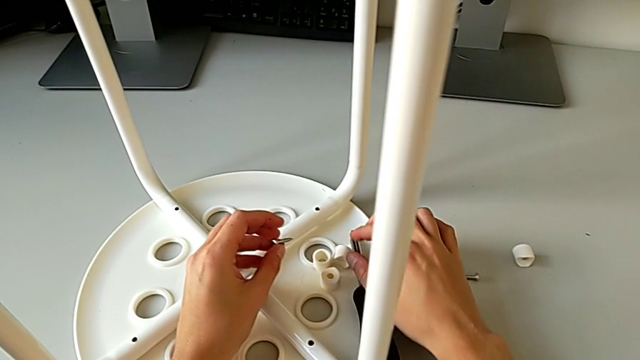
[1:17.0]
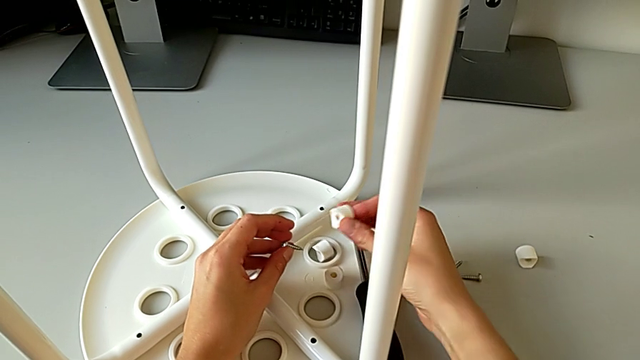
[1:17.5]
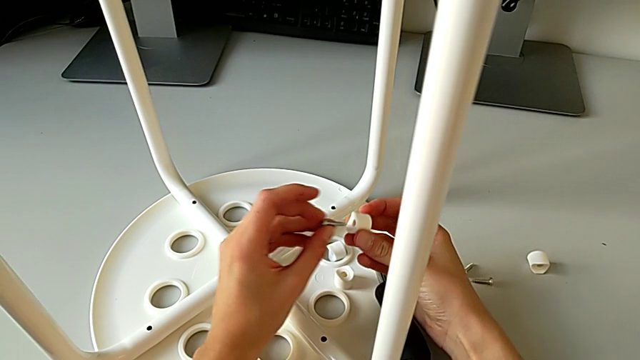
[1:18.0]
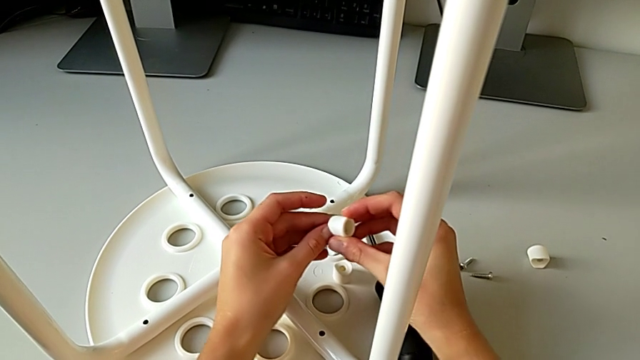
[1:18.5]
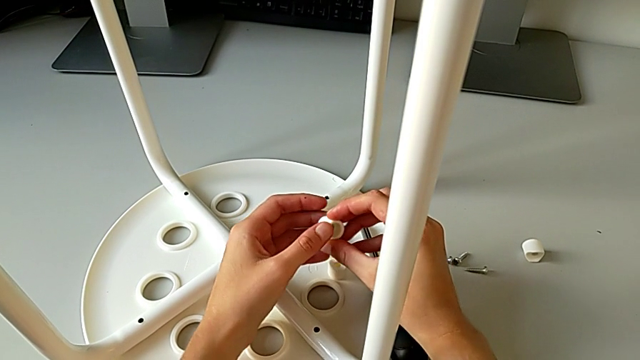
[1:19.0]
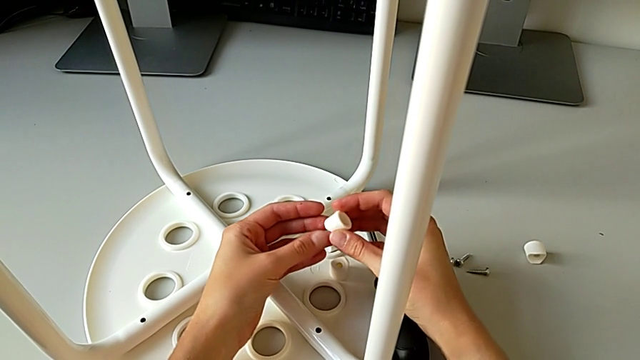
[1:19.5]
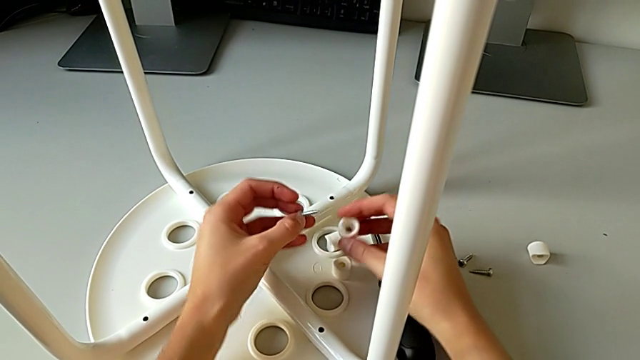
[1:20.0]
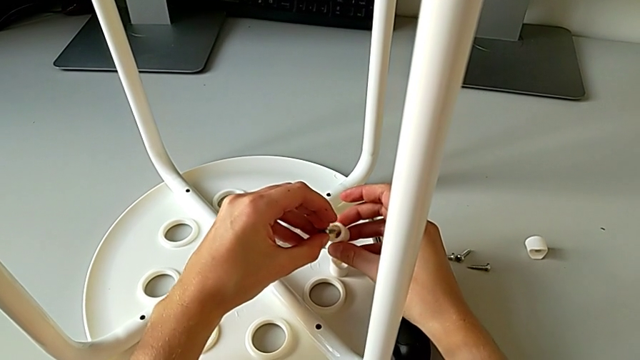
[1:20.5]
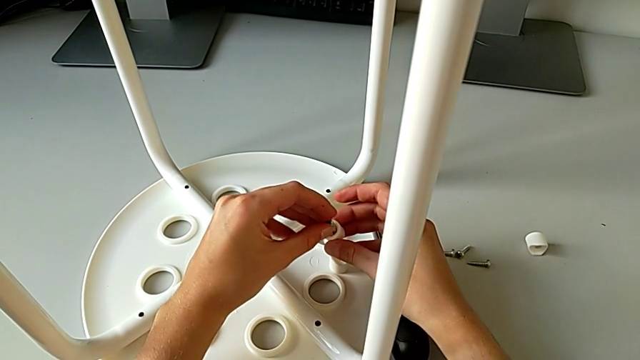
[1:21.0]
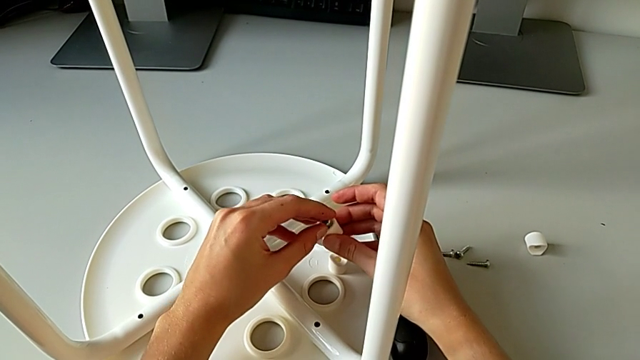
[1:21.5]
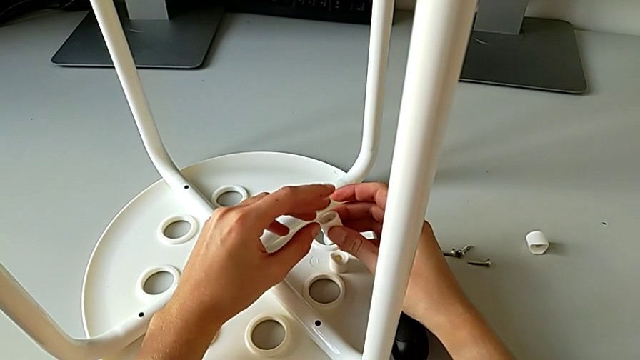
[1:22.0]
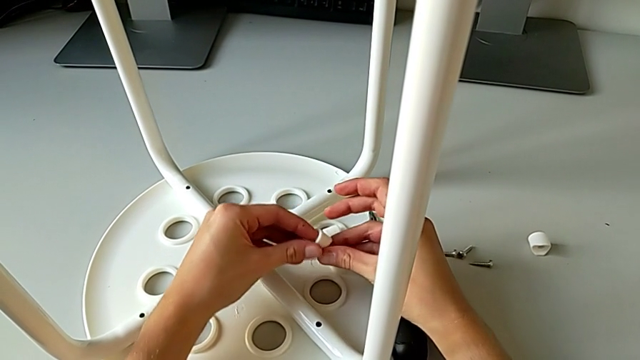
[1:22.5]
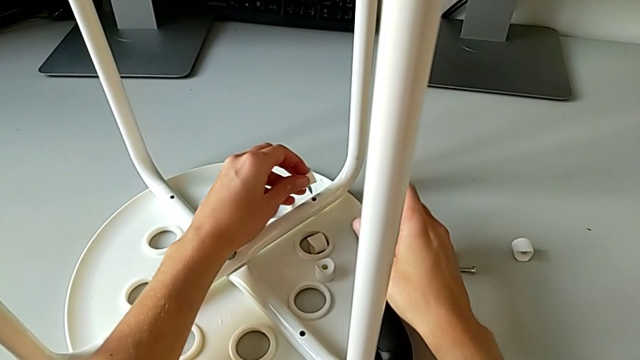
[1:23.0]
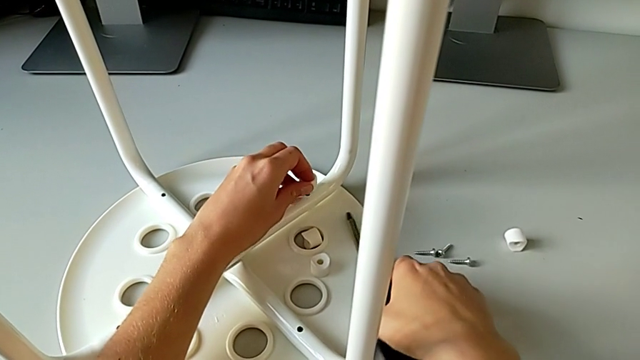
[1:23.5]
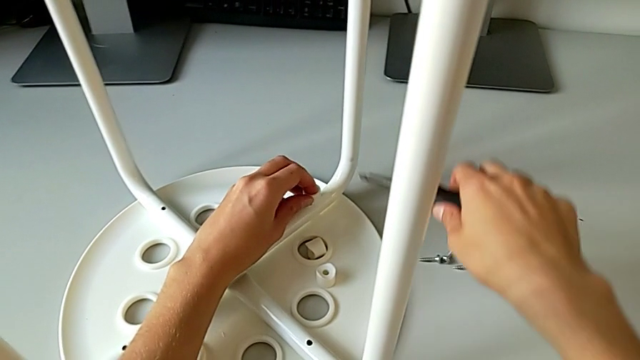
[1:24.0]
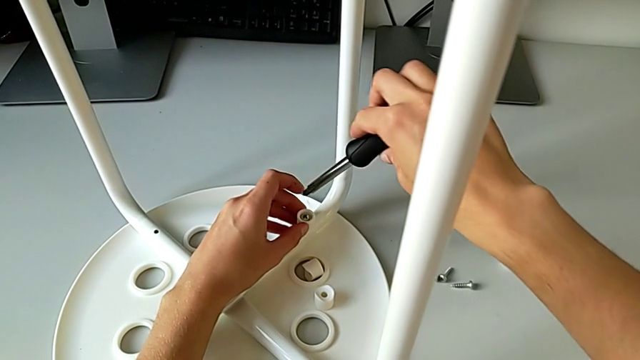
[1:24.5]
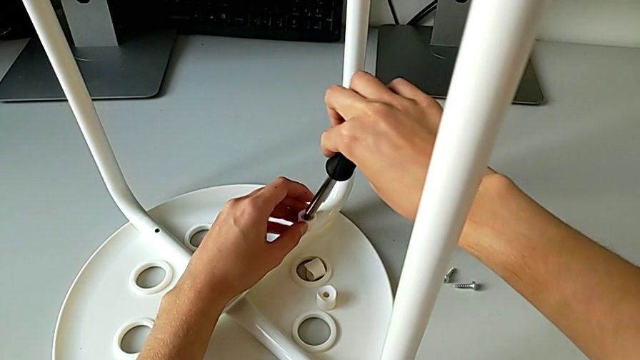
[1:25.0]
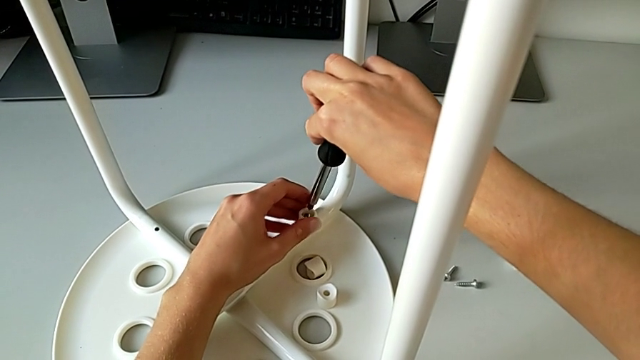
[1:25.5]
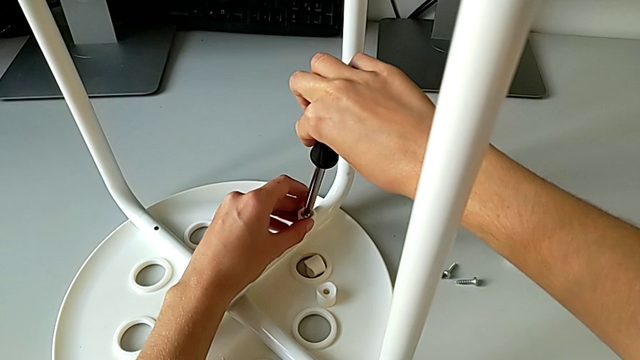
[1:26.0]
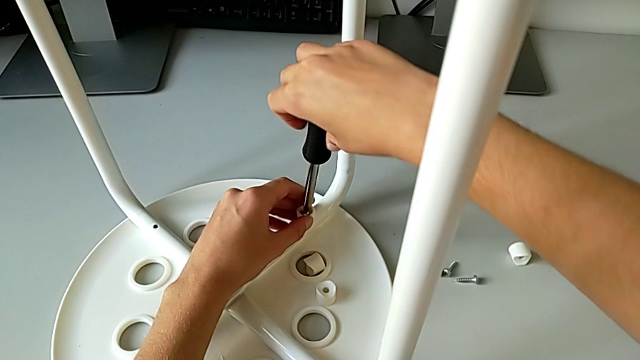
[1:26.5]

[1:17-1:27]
The camera wearer is assembling the seat with the legs. They grab the washer, wrongly align the screw, attaching the first screw to the first saddle washer but on the wrong side, withdraw it, align the screw, insert it with the left hand, grab the screwdriver with the right hand and insert it.

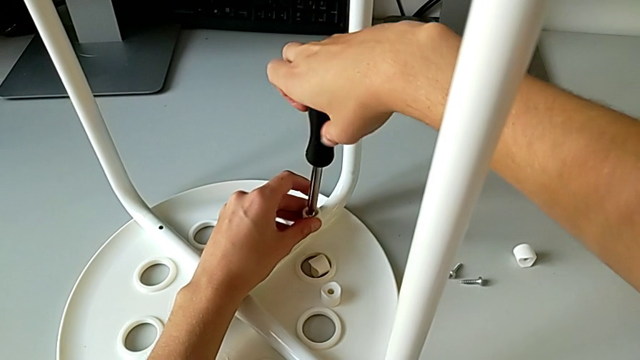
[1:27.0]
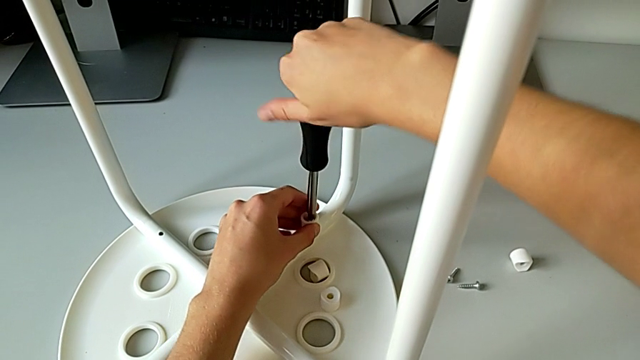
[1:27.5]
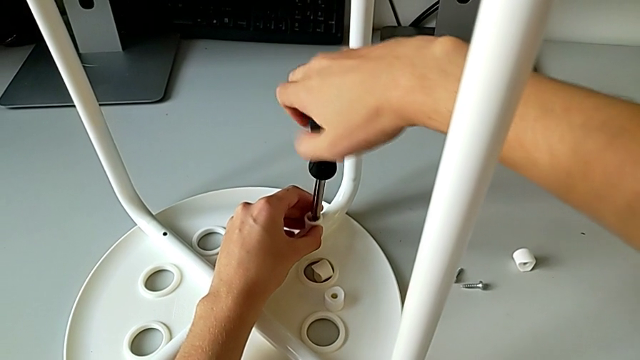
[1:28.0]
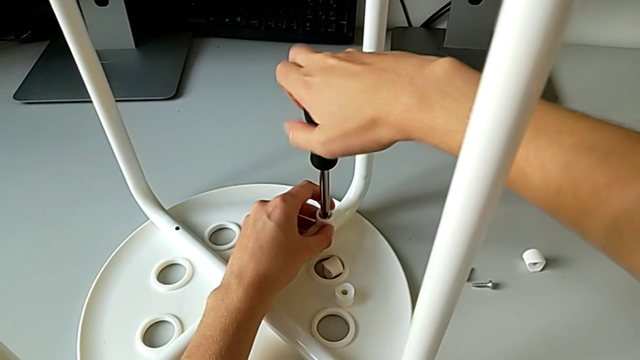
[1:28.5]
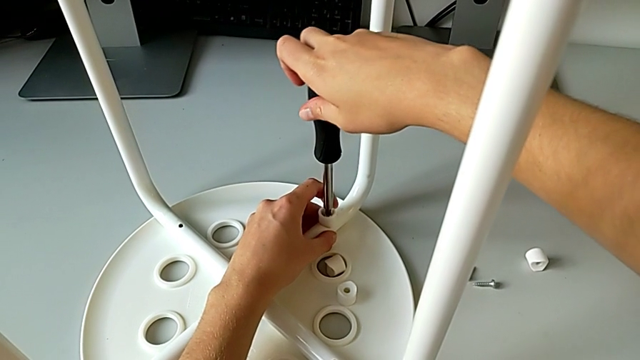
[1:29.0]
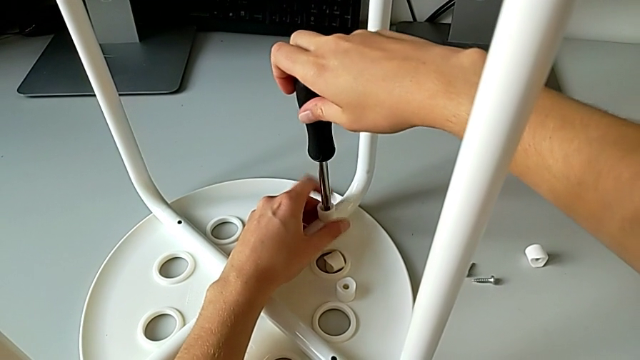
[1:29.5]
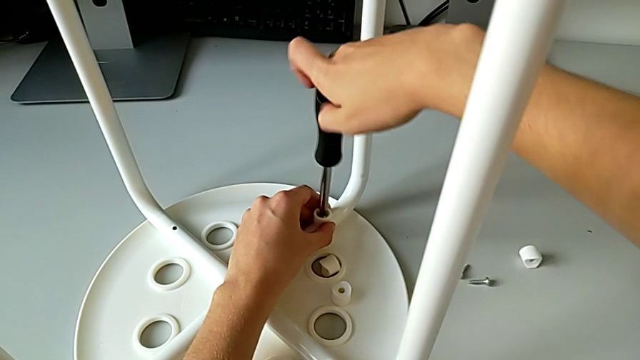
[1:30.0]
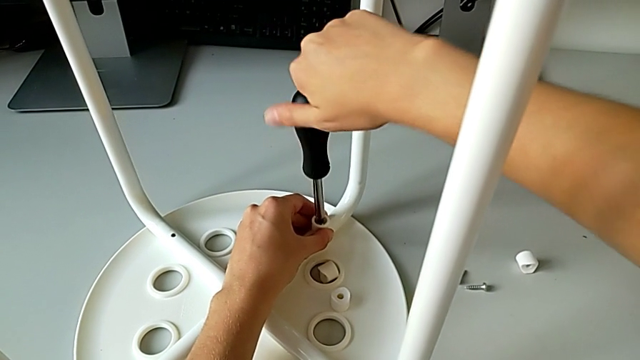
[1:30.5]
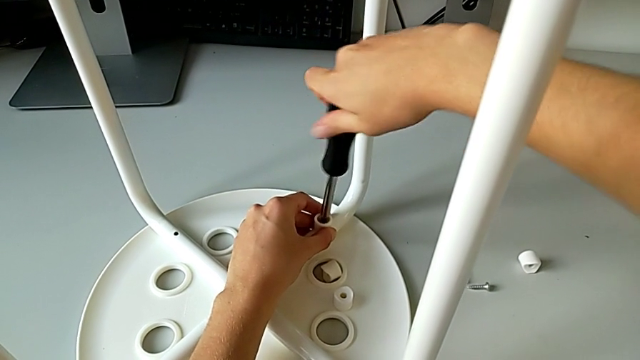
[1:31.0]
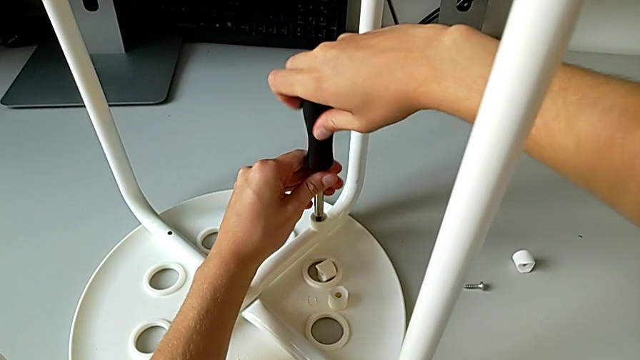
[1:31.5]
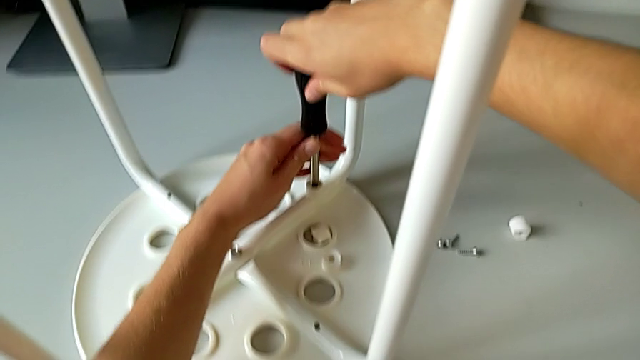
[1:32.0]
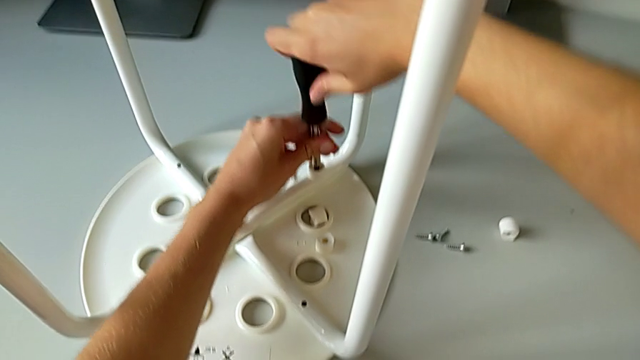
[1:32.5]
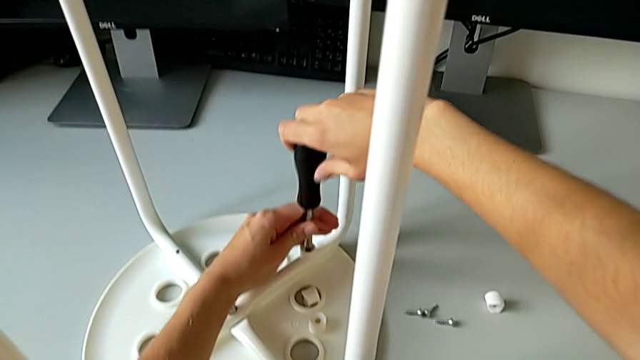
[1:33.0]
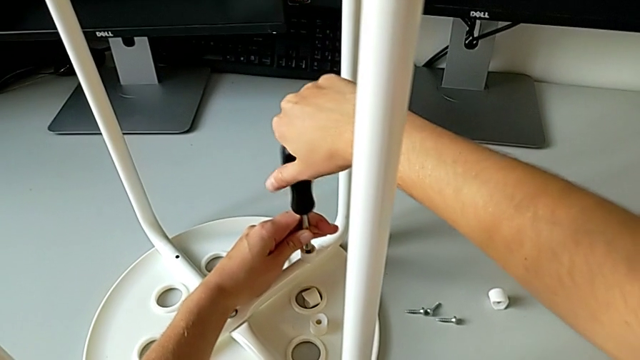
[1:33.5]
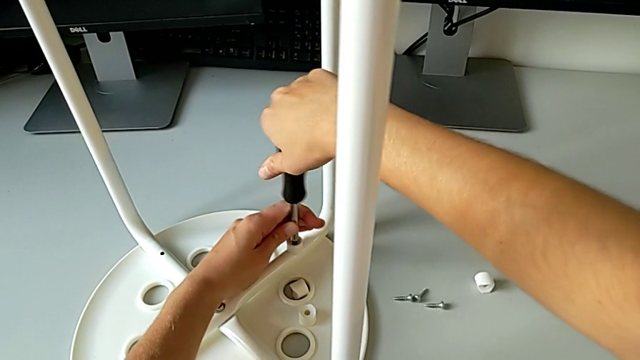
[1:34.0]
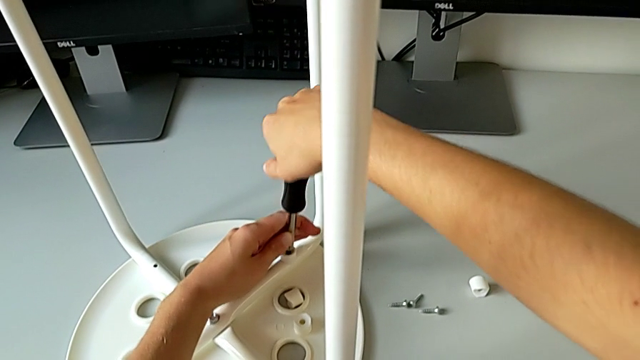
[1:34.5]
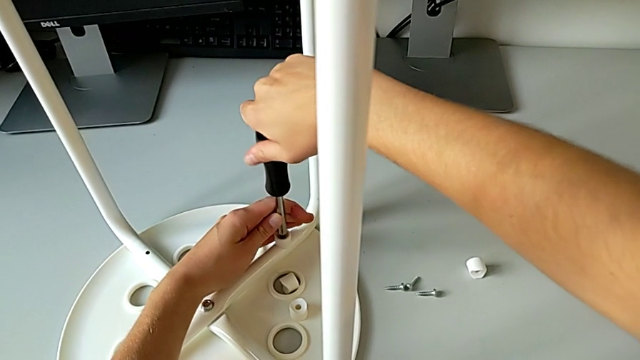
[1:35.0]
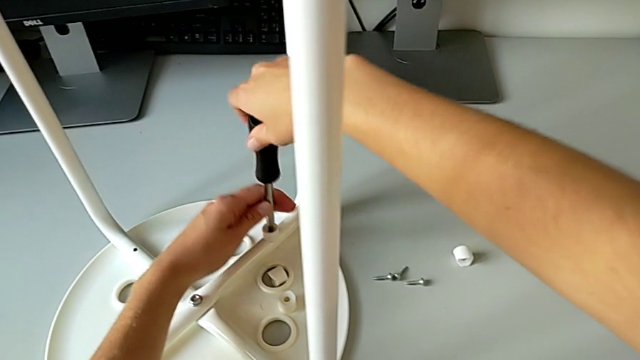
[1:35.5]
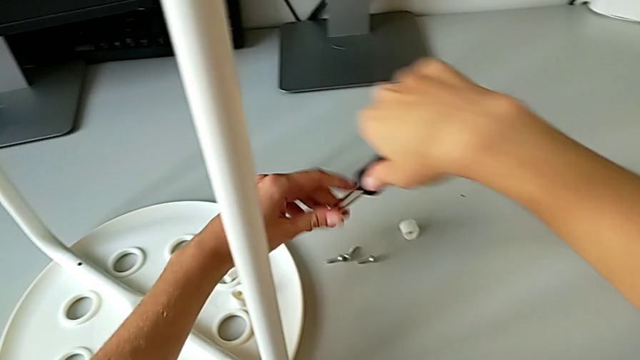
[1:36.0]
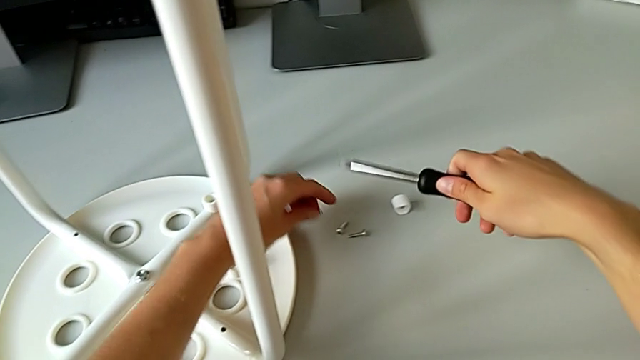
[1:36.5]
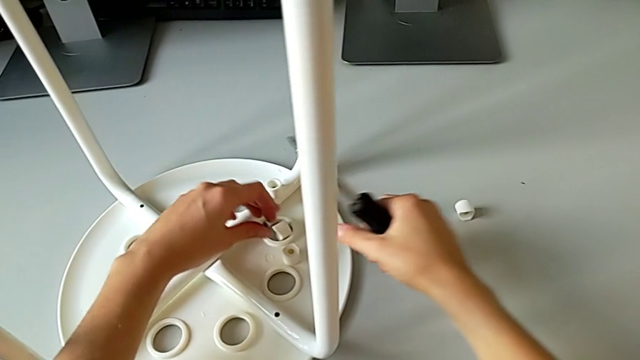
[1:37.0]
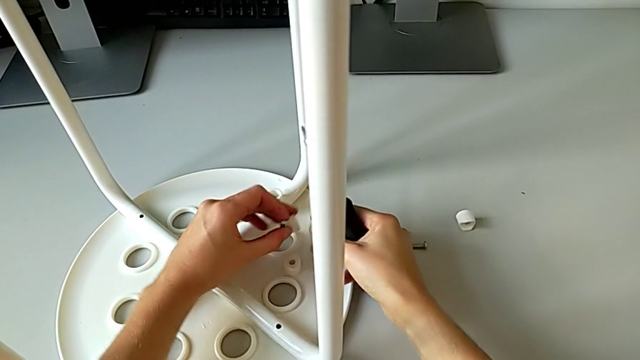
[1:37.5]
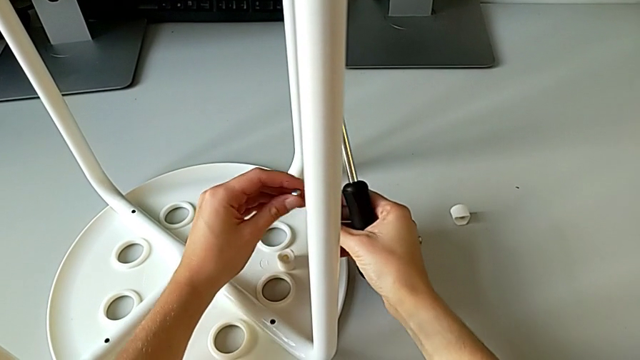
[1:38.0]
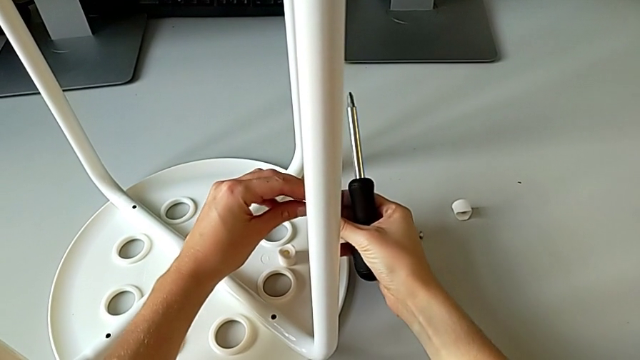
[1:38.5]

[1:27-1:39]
The camera wearer is assembling the seat with the legs. They screw the screw, withdraw the screwdriver, grab the screw and grab the washer.
